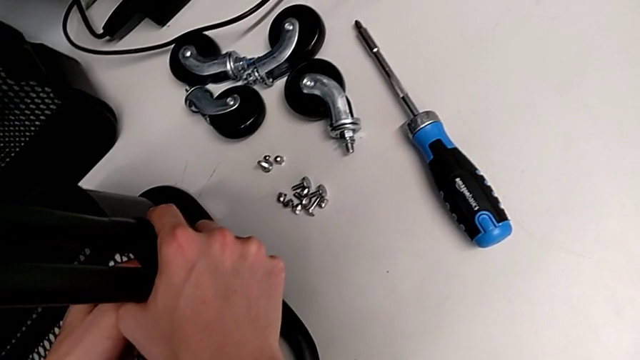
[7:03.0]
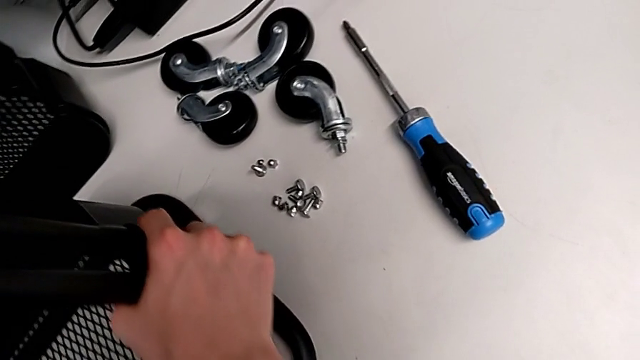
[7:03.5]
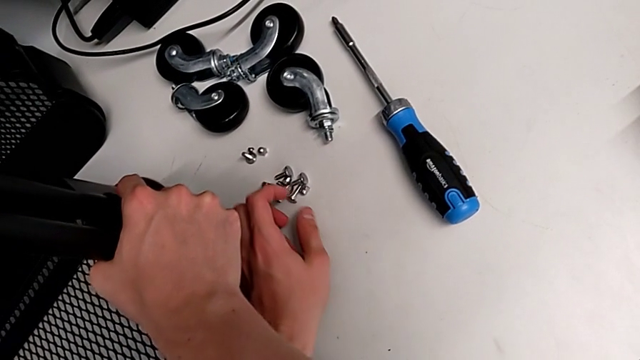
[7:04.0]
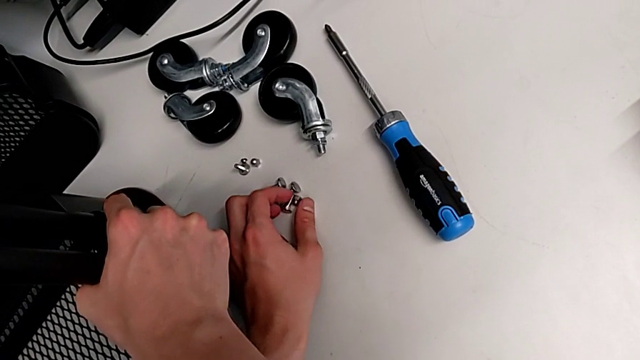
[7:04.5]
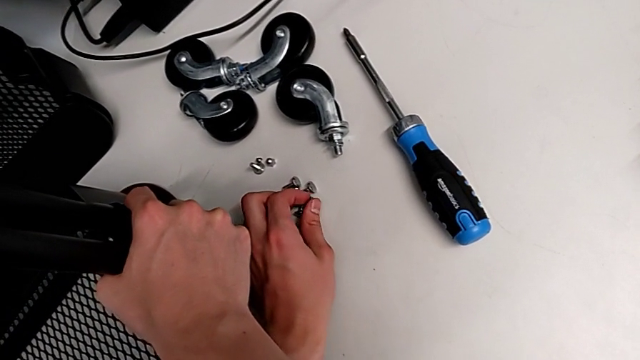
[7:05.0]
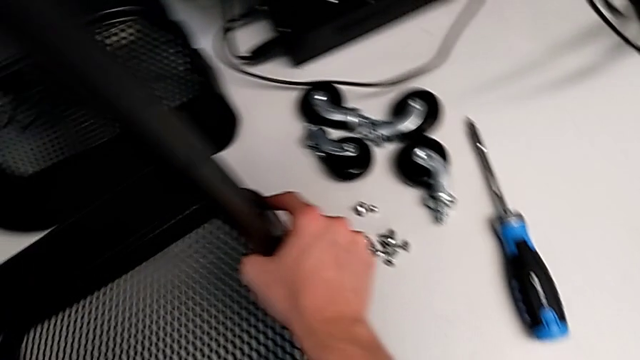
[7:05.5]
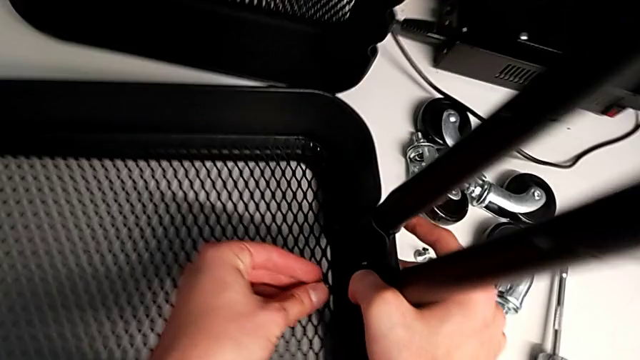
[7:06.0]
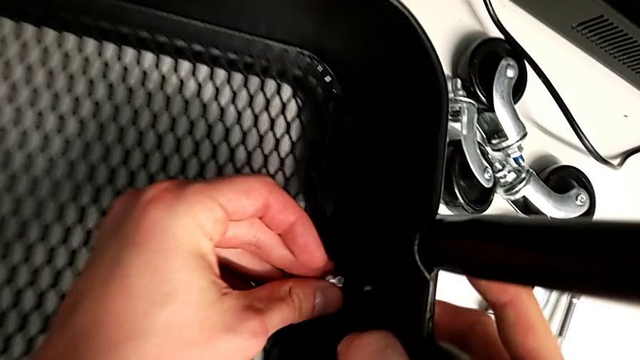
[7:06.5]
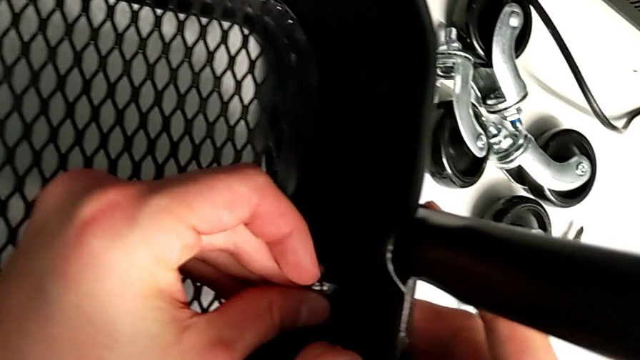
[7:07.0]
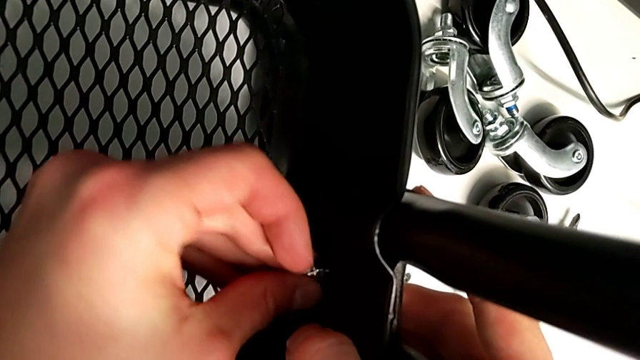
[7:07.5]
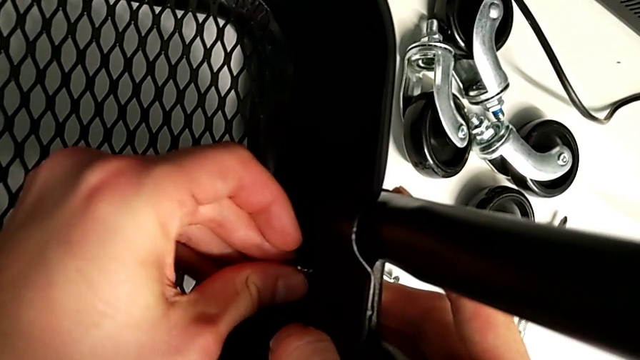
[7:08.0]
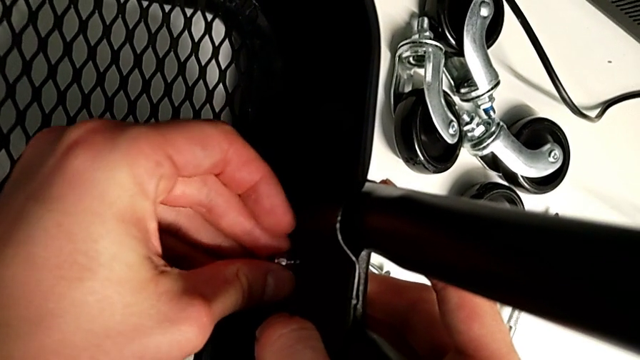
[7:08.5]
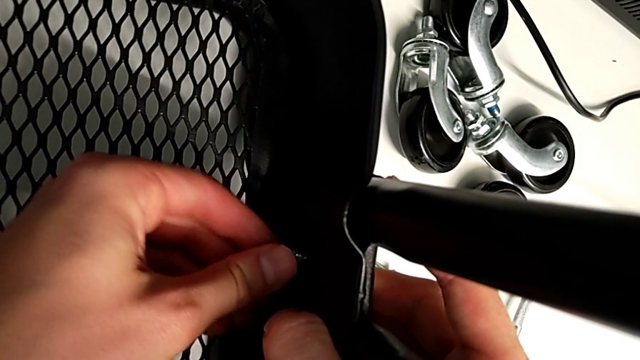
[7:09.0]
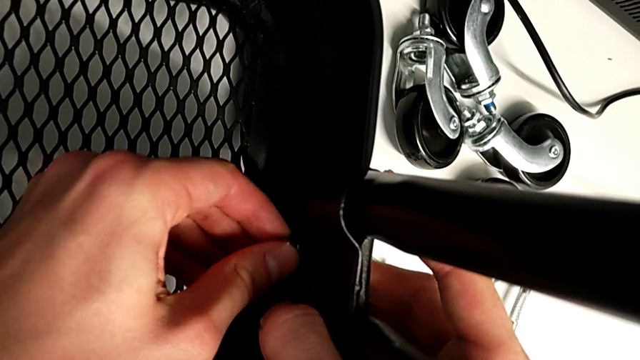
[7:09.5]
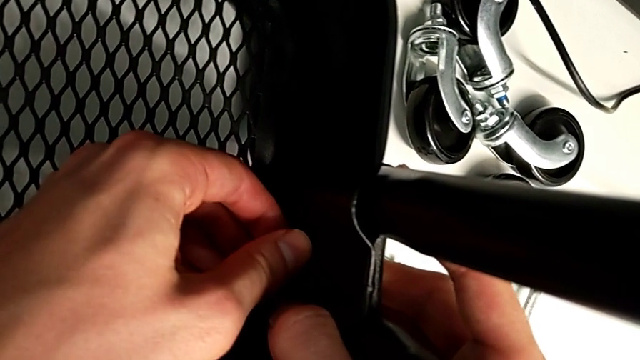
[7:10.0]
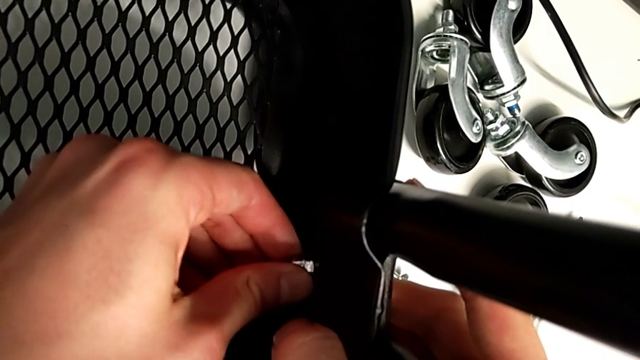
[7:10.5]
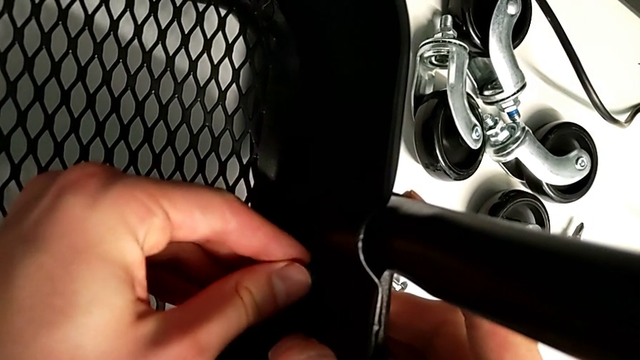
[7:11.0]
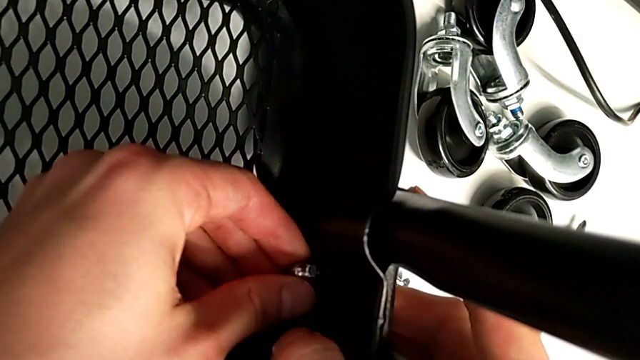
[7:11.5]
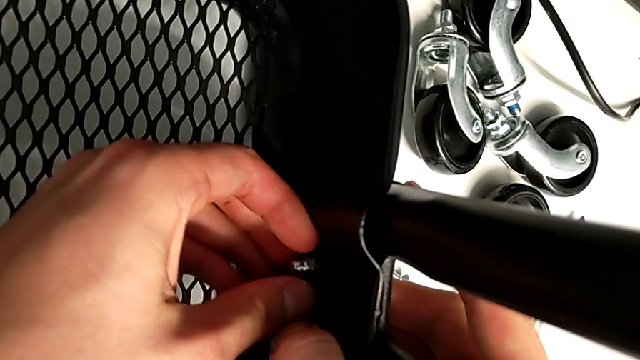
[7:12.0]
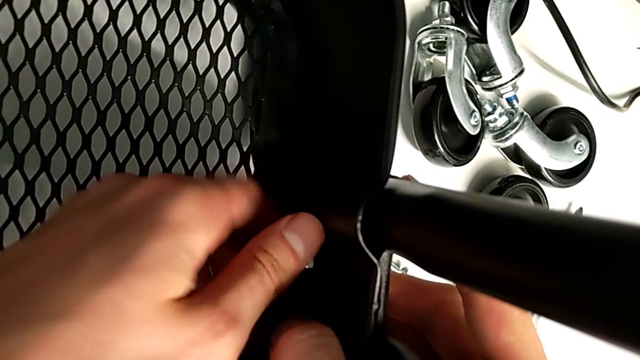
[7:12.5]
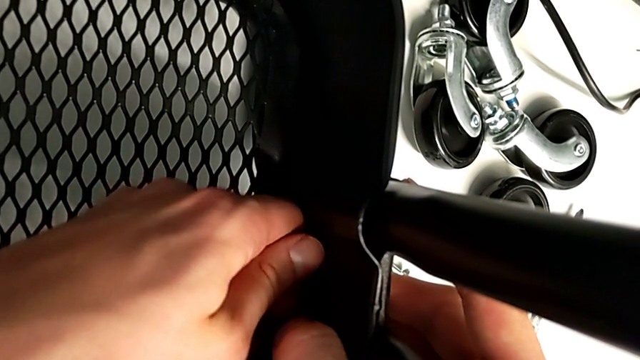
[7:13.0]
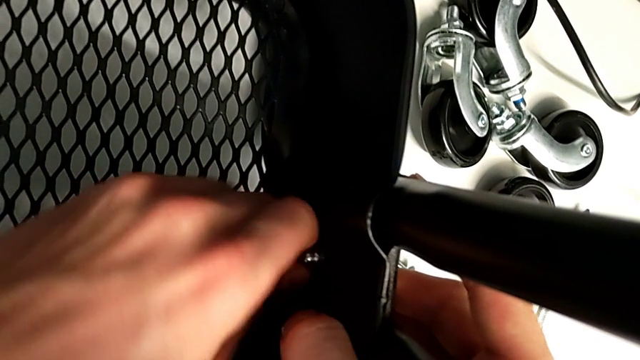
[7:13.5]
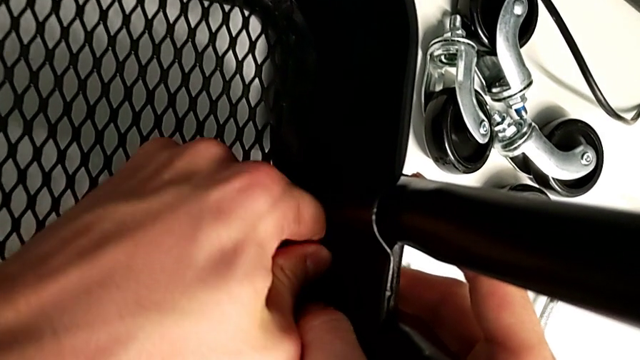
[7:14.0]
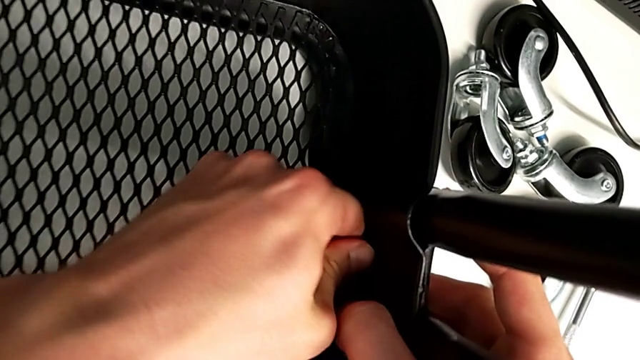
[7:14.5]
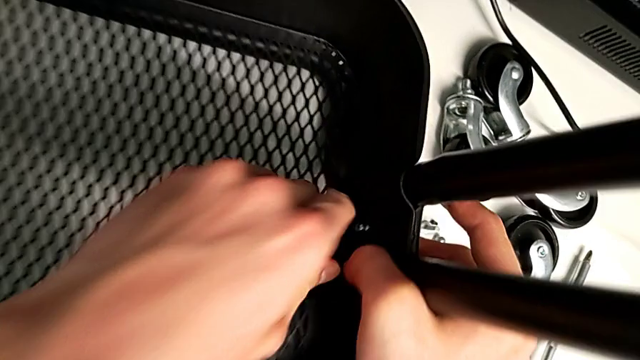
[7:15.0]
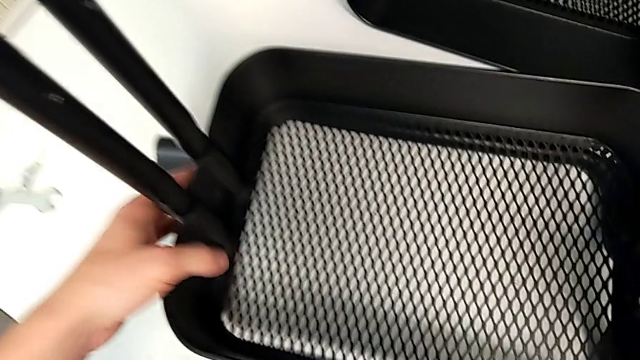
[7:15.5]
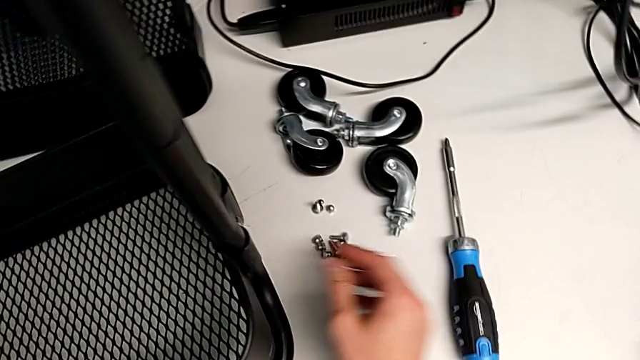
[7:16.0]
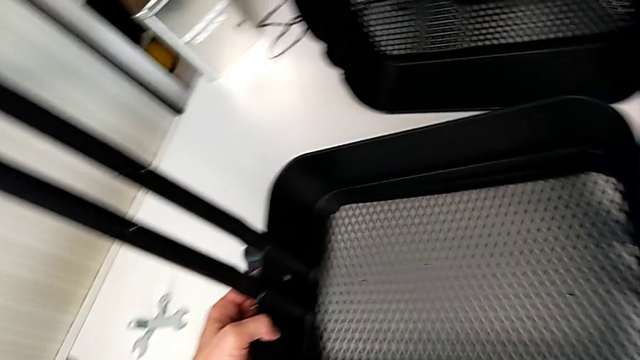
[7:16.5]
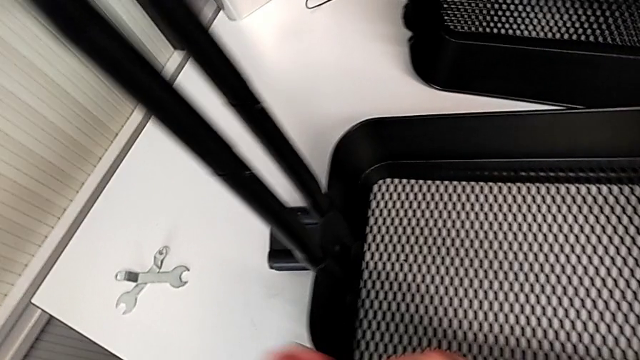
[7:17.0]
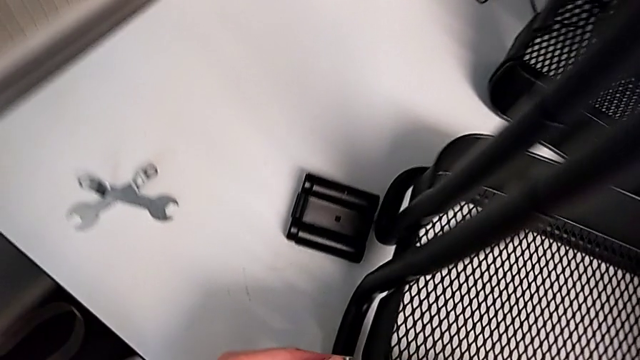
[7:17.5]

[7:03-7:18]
The camera wearer is assembling the bottom tray. They grab the screw, insert the bolt and screw the hexagon cap nut.

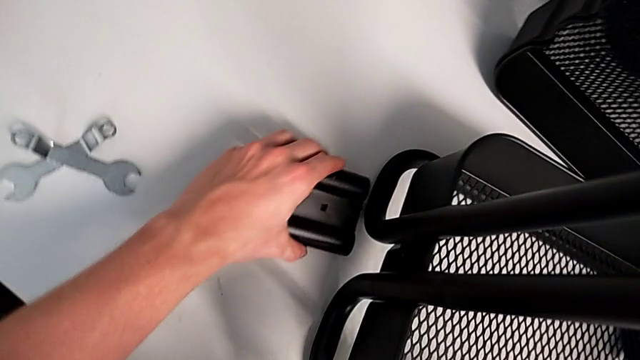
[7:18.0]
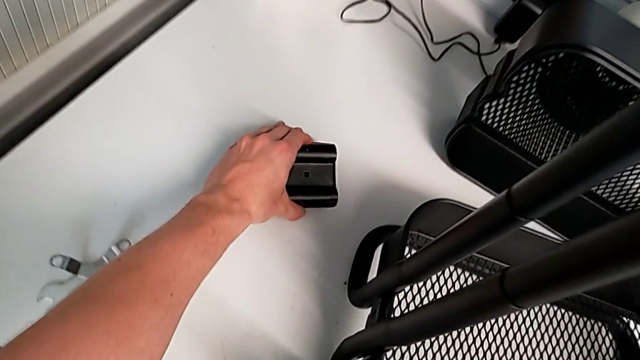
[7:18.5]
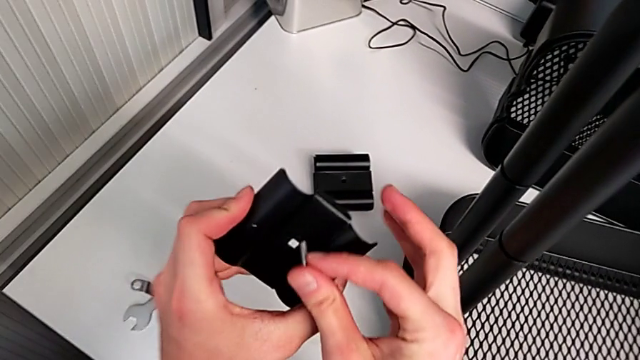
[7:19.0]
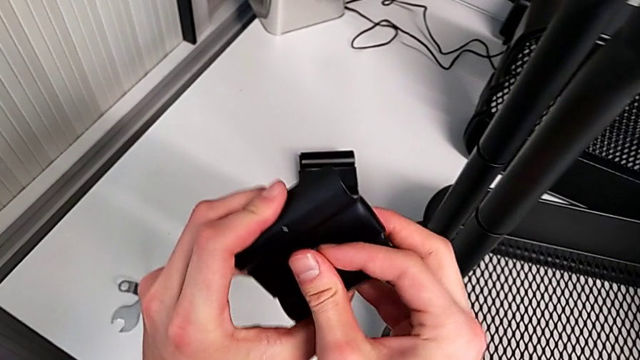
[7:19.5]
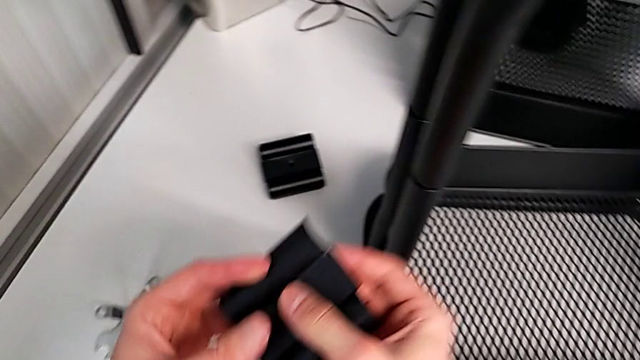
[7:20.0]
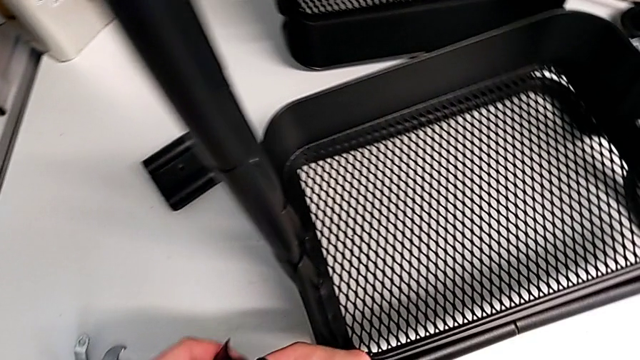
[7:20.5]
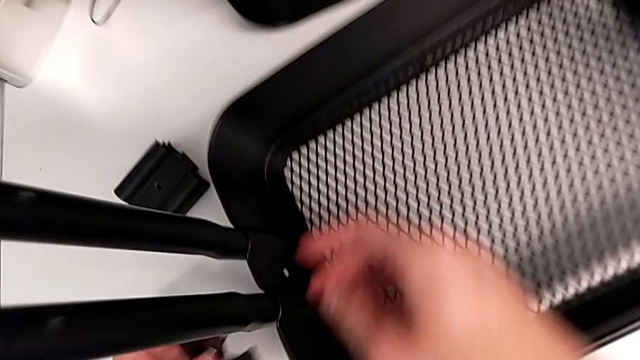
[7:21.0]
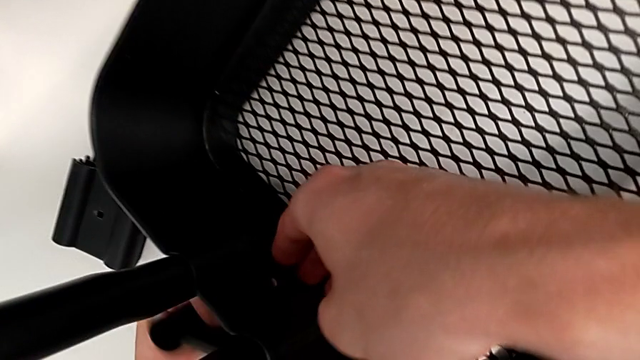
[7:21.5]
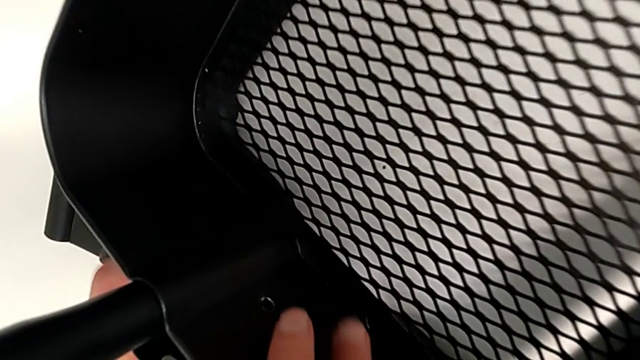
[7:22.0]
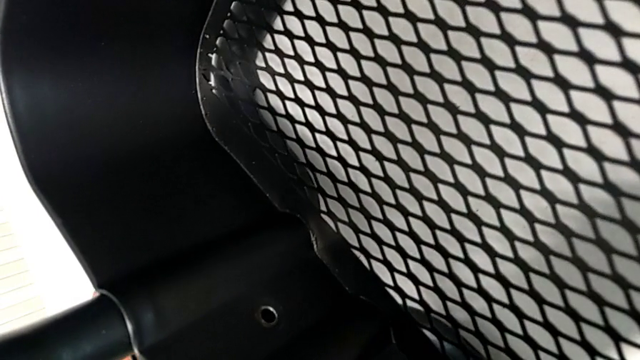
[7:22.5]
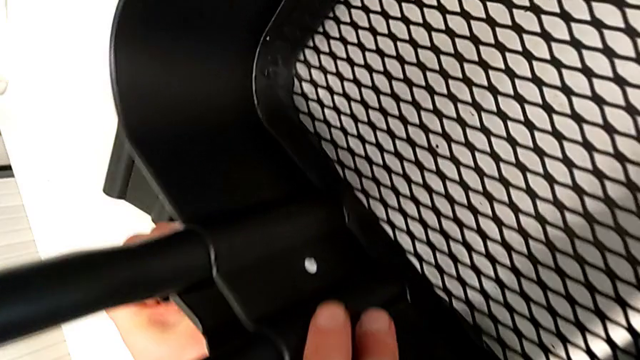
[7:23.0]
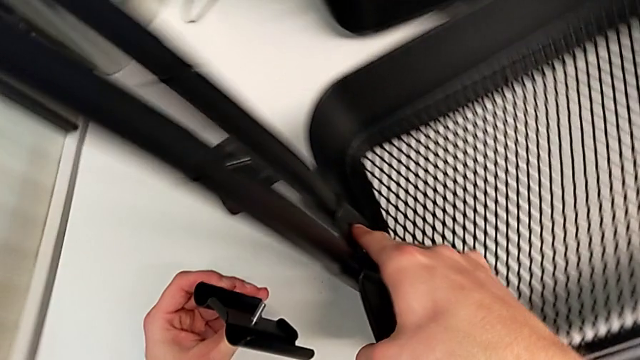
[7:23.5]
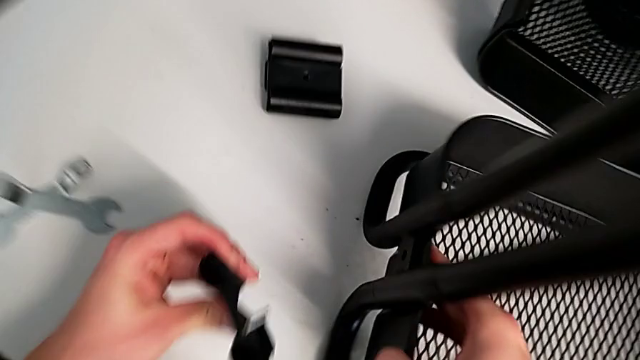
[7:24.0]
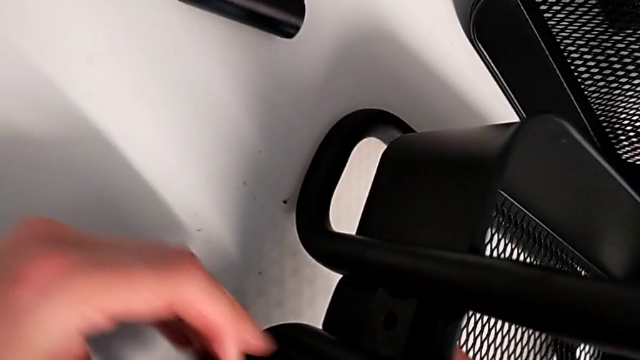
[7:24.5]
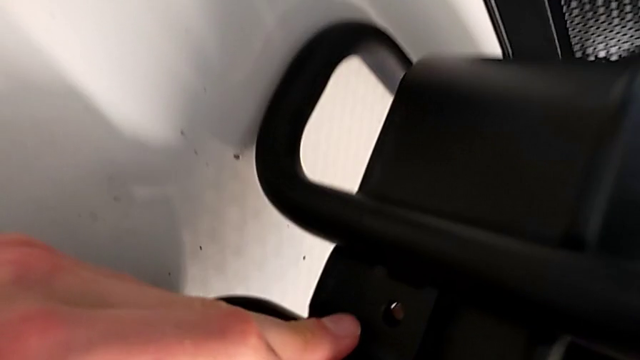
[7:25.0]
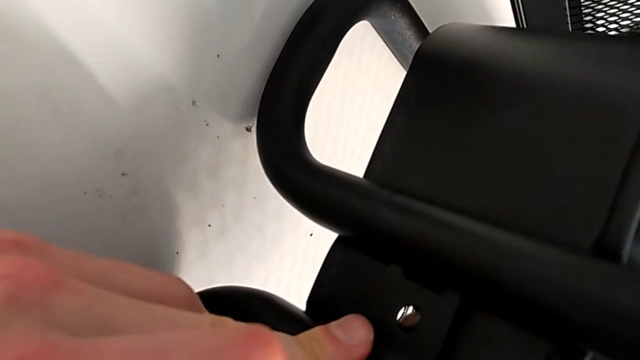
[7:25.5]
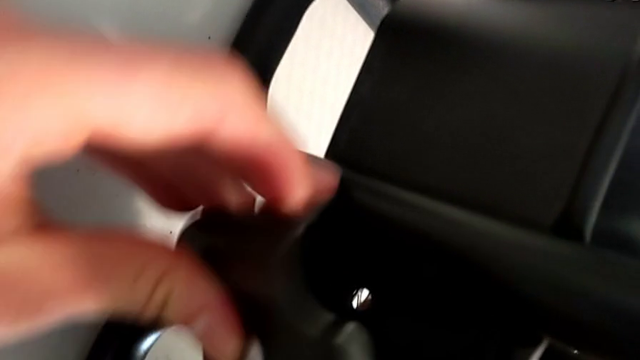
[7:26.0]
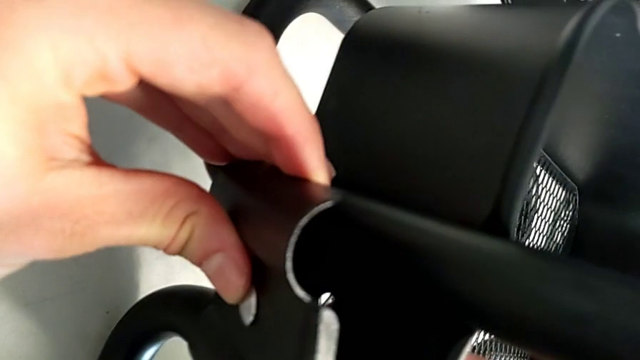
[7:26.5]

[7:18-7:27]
The camera wearer is assembling the bottom tray. They grab the bracket and begin to insert it.
